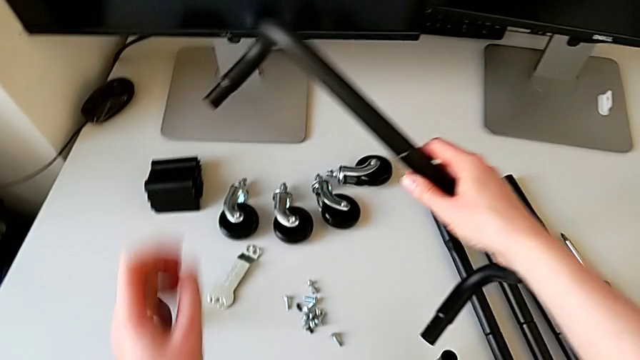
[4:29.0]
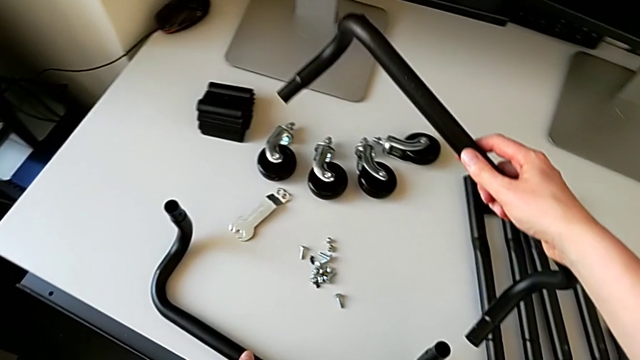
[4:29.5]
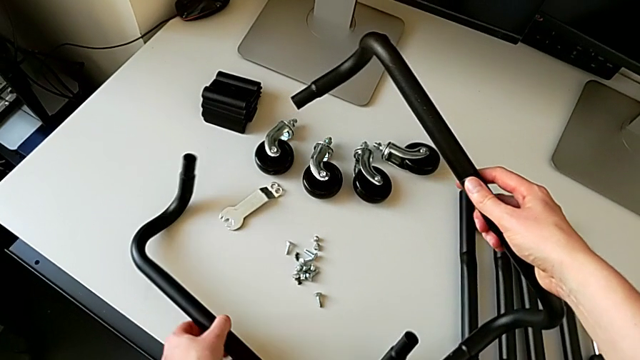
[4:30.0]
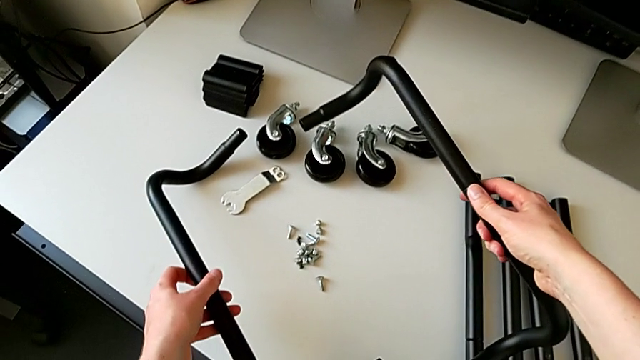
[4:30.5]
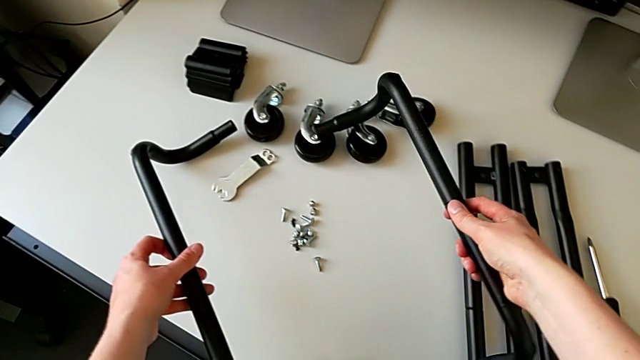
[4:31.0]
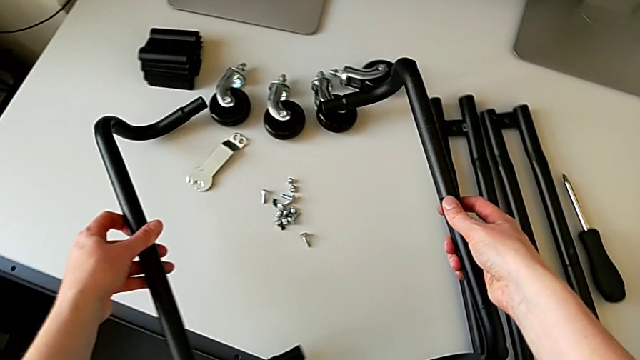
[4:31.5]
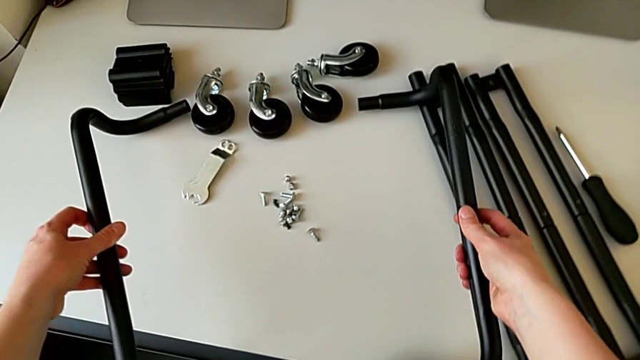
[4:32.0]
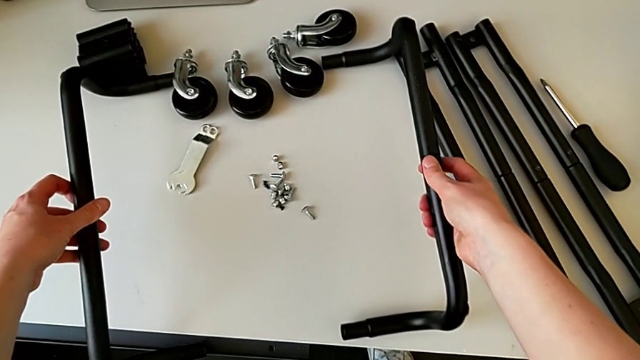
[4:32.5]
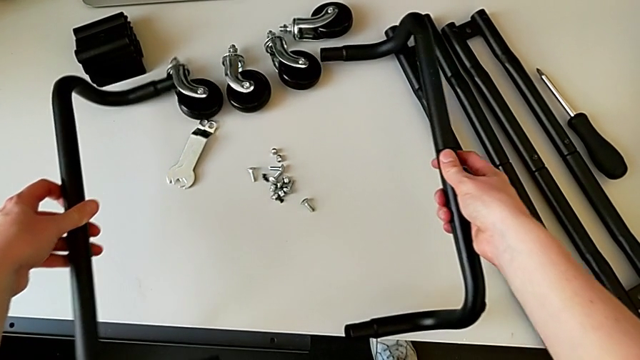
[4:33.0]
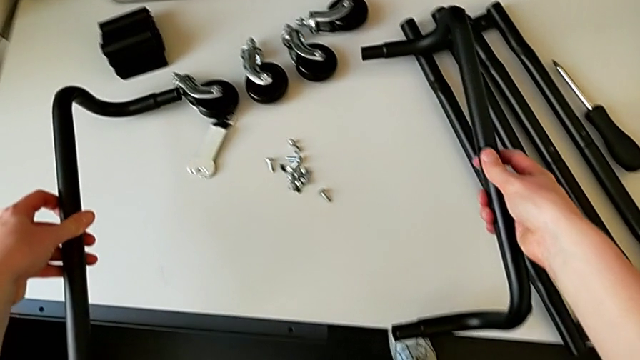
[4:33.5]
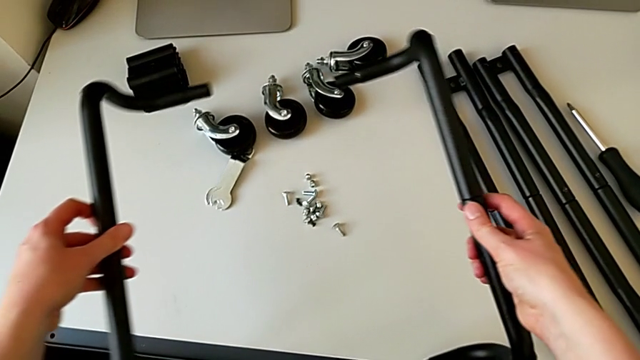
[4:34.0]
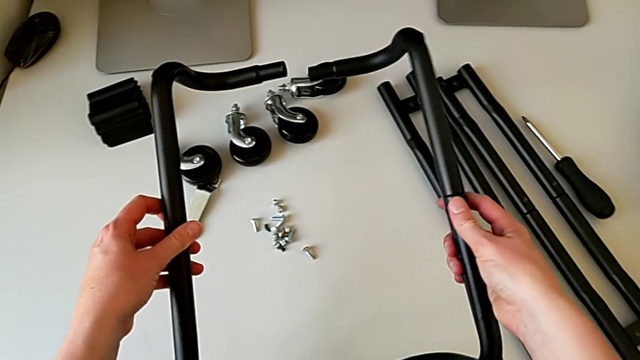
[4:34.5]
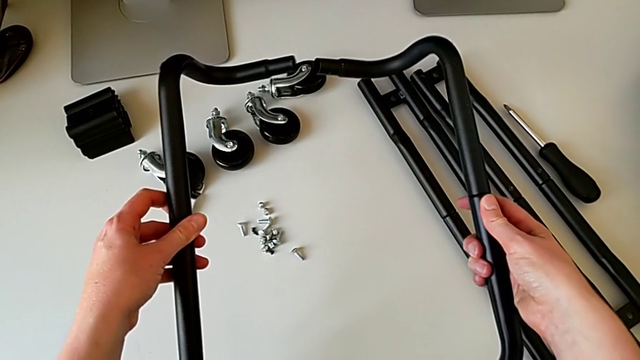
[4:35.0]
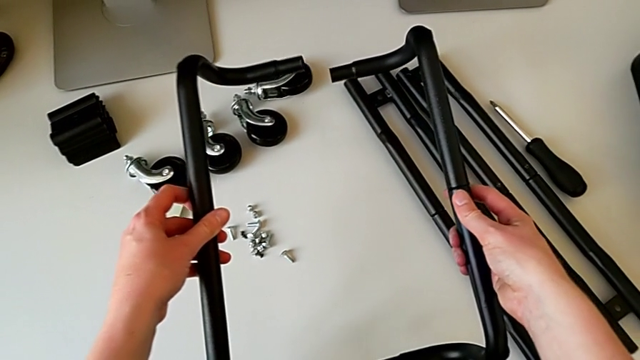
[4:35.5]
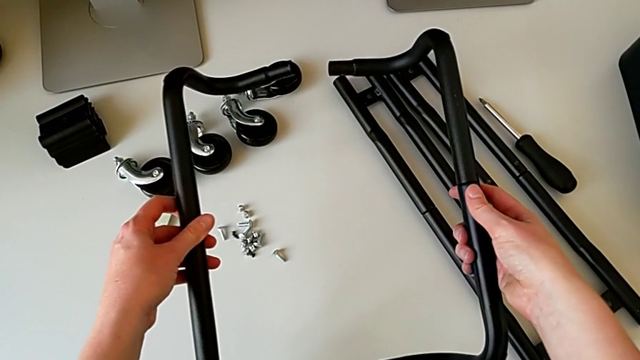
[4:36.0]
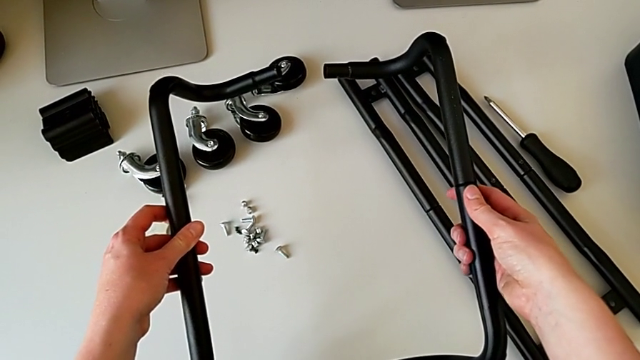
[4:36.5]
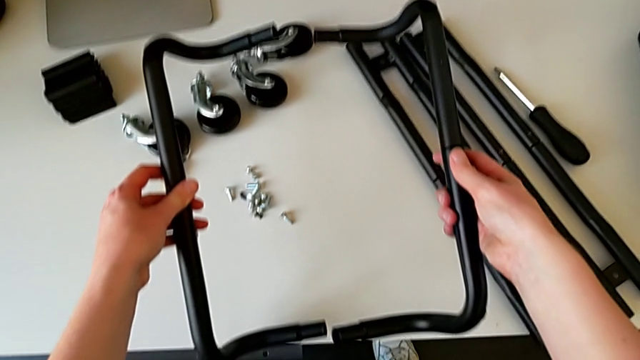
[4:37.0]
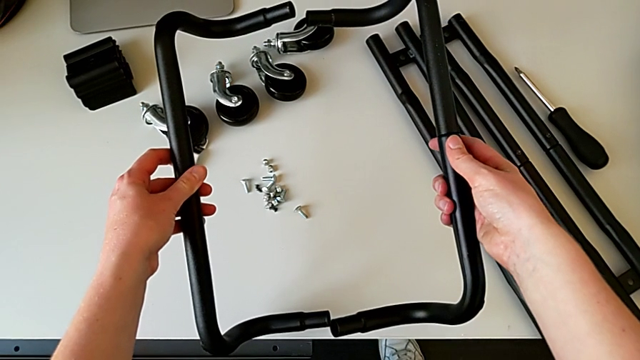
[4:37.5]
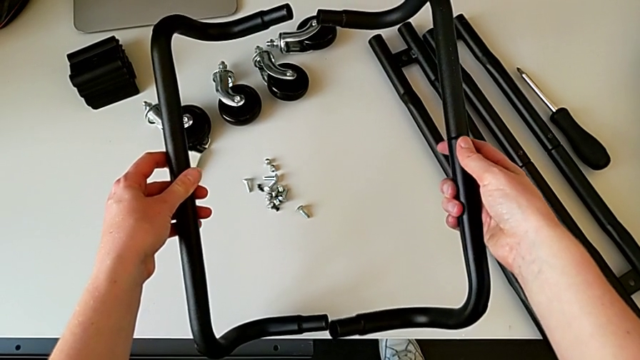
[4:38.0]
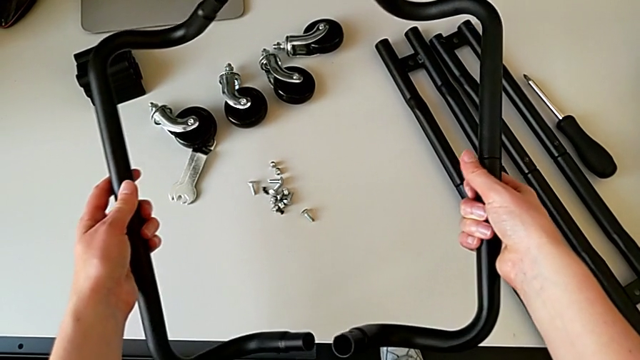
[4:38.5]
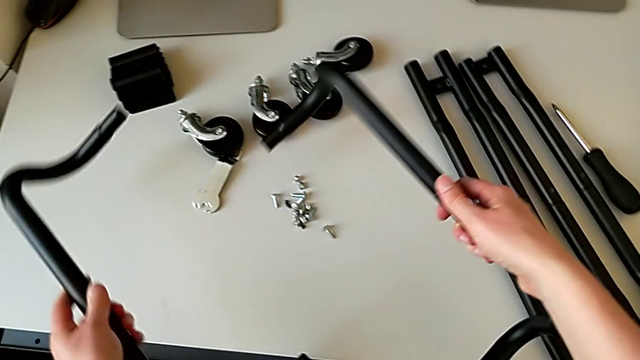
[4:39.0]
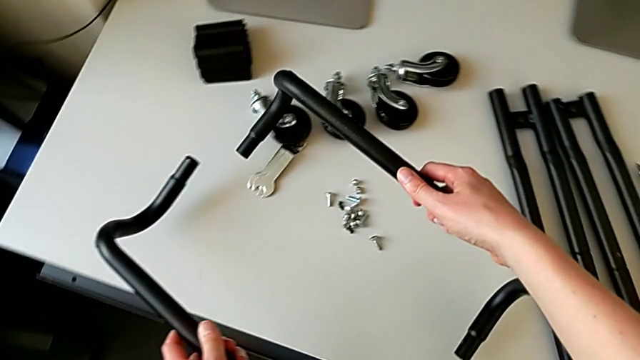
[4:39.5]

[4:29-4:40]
The camera wearer is assembling the bars on the left. They grab the half frame, hold it, place the hexagon cap nut with the left hand, place the half frame with the right hand, hold it with the right hand and rotate it with the left hand.

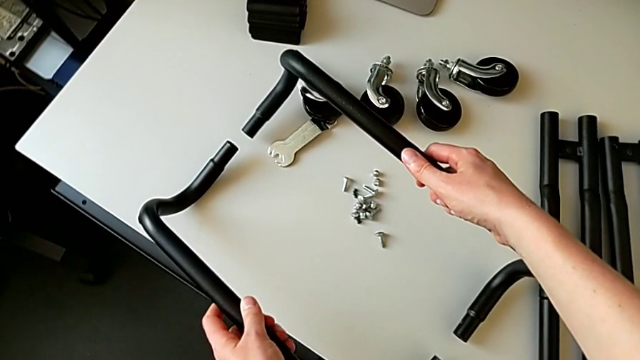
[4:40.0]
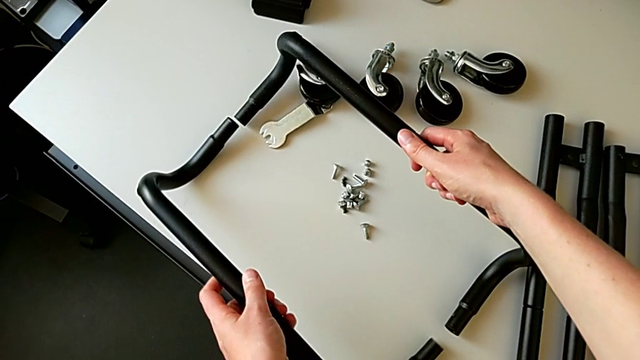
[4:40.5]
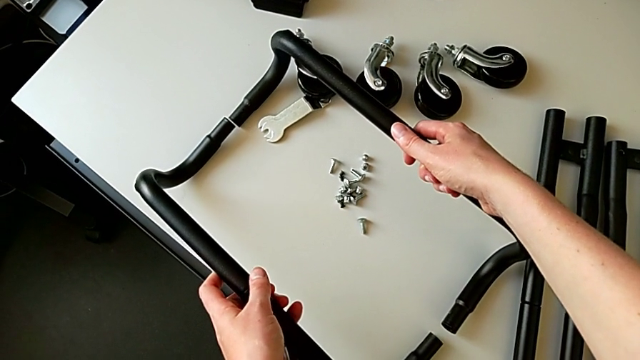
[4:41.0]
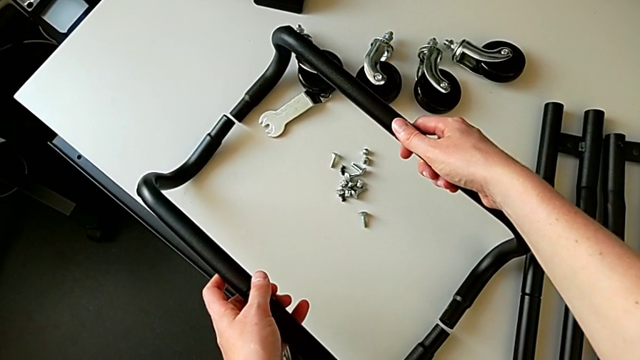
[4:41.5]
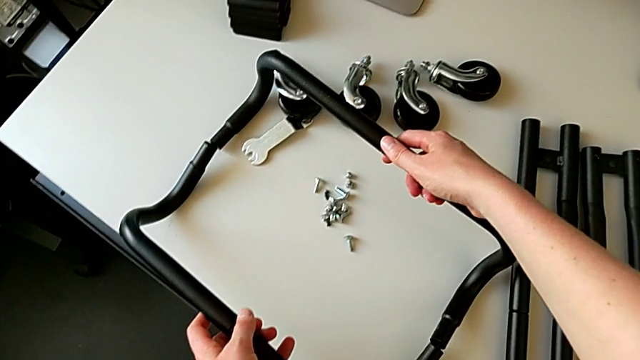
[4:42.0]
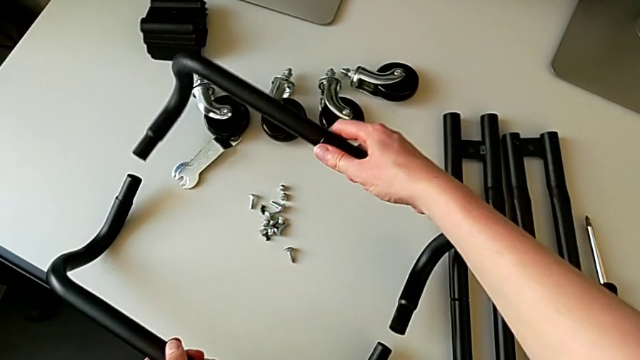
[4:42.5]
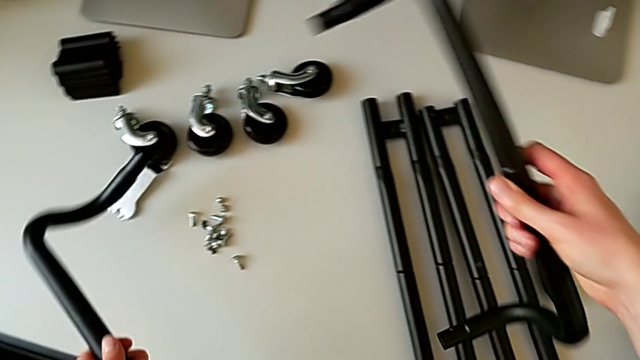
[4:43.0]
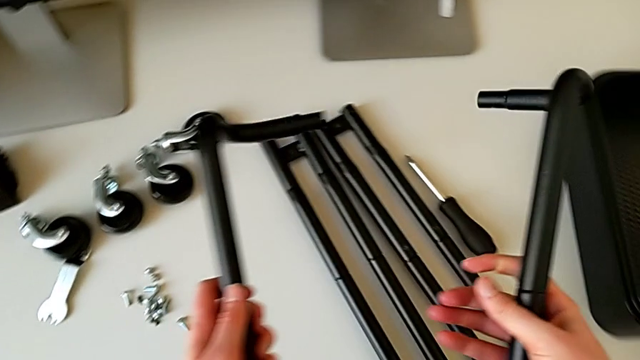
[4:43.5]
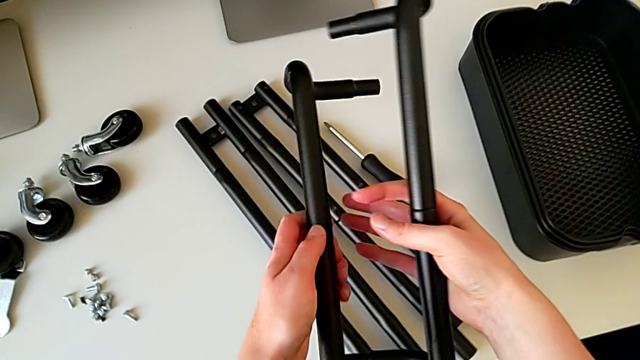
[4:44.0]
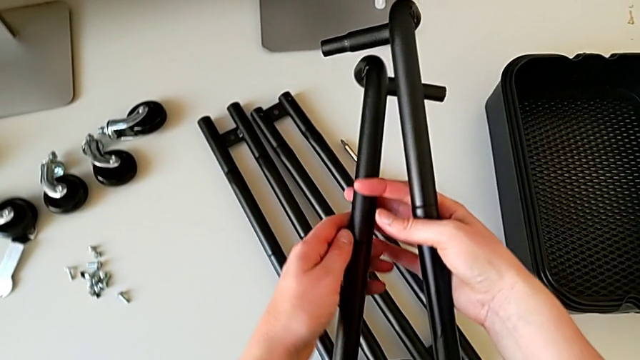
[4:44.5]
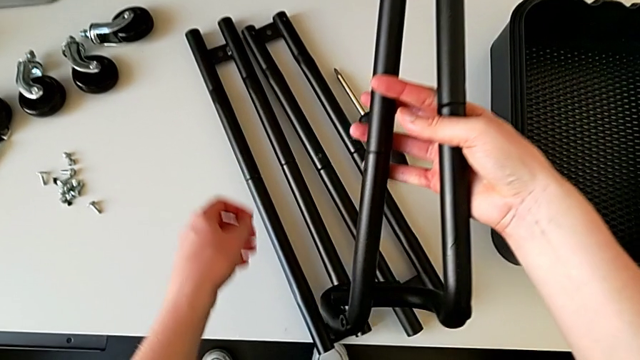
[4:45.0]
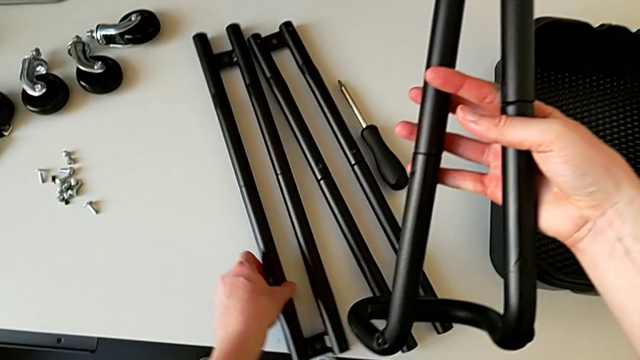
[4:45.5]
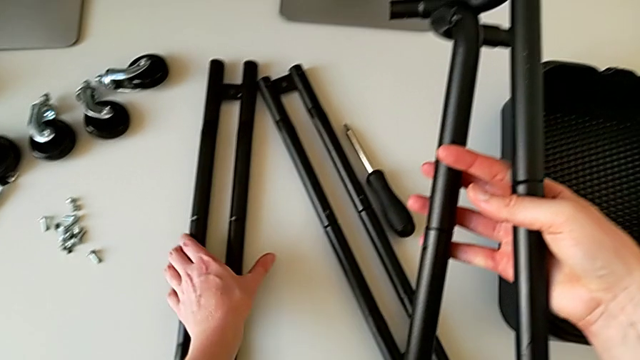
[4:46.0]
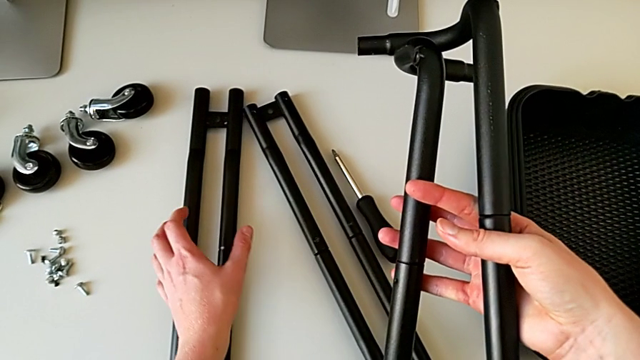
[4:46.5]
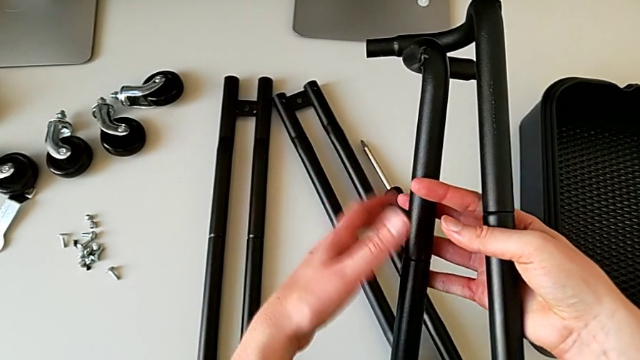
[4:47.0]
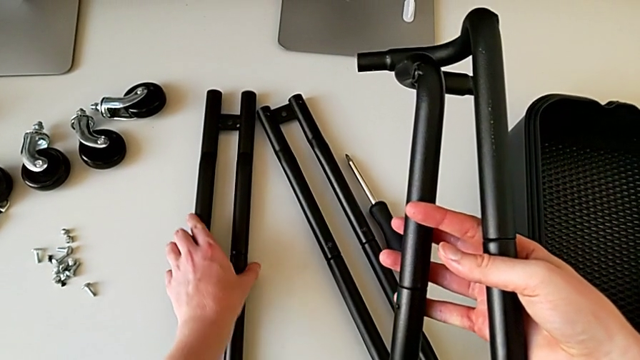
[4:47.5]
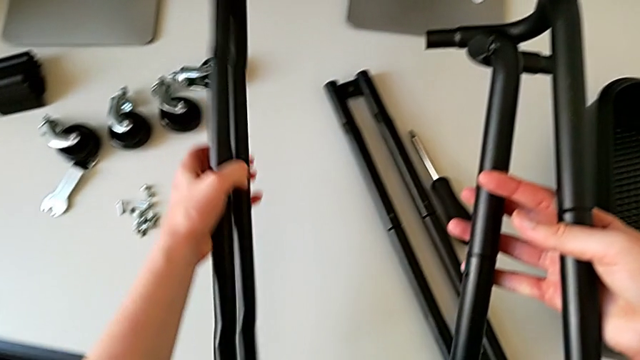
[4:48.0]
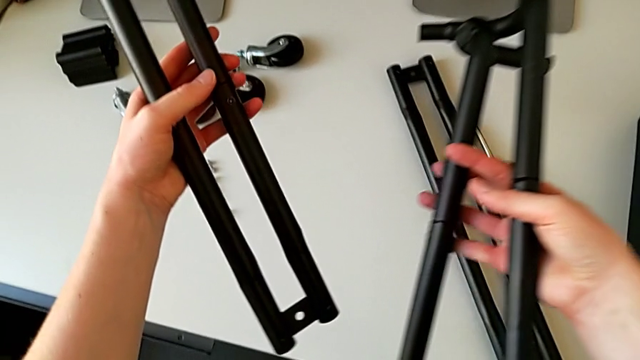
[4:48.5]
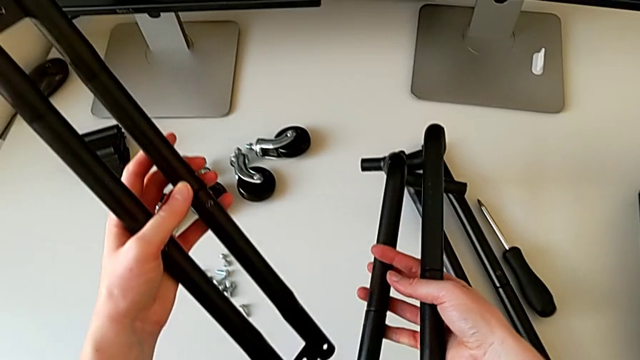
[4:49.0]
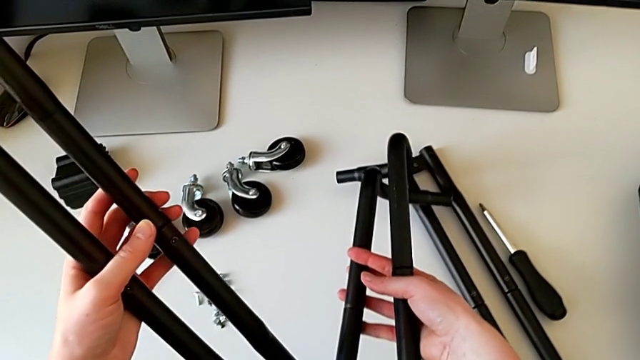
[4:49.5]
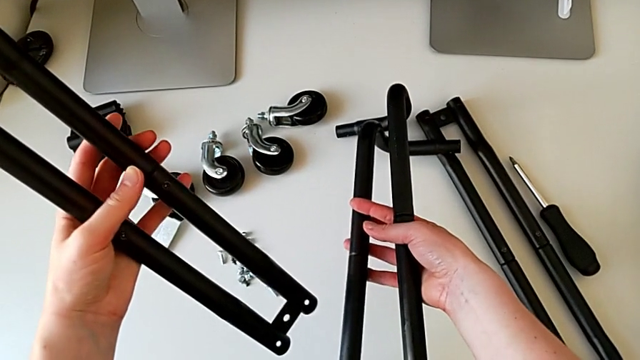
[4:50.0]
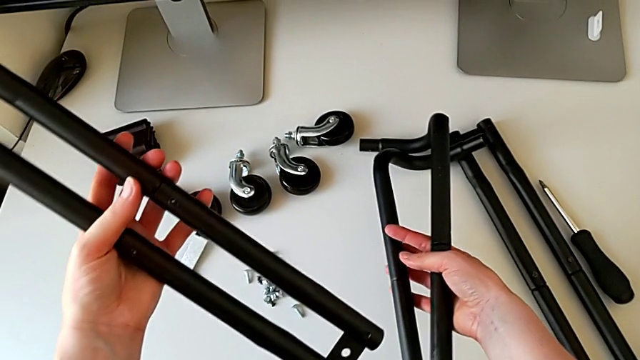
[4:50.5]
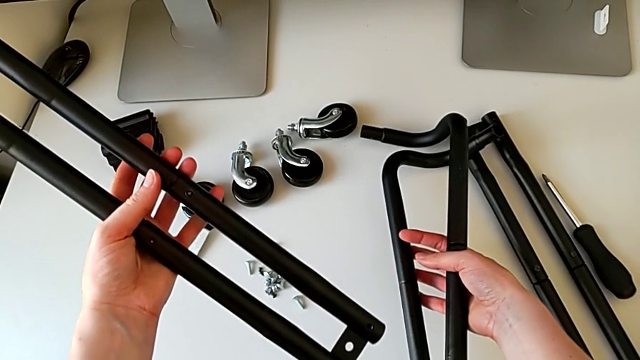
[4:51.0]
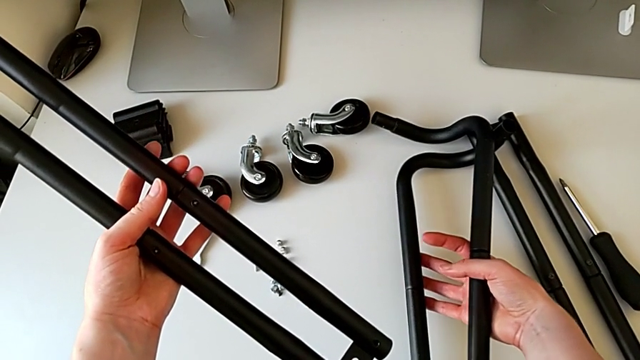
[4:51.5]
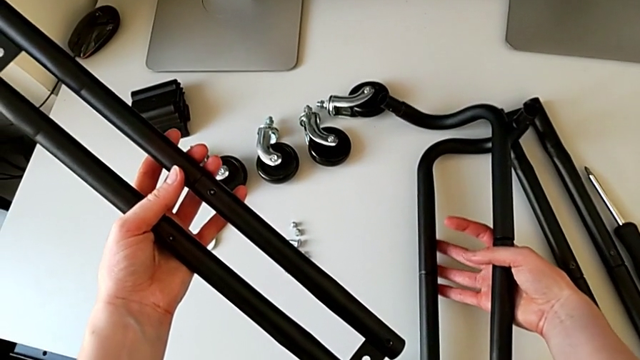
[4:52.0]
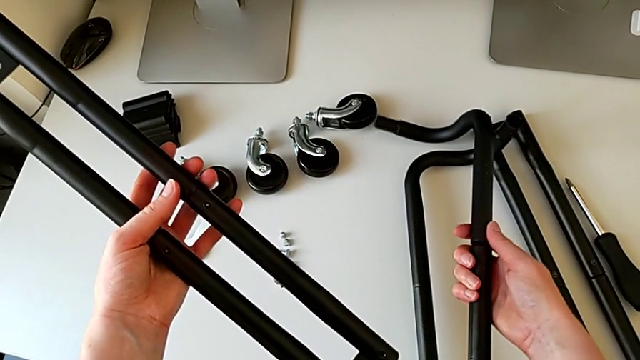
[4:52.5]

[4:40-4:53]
The camera wearer is assembling the bars on the left. They grab the half frame with the right hand, place it, place it with the left hand, grab it with the left hand, grab it with the right hand, slide it, grab it and begin to place it.
